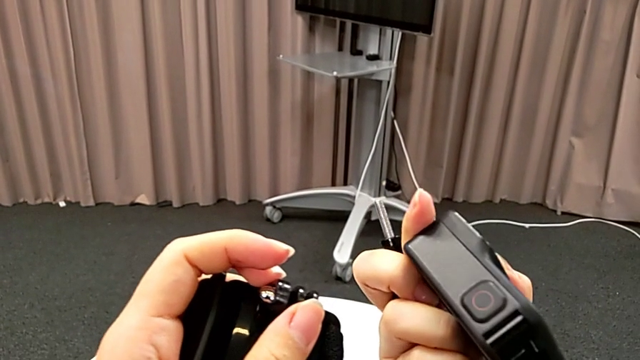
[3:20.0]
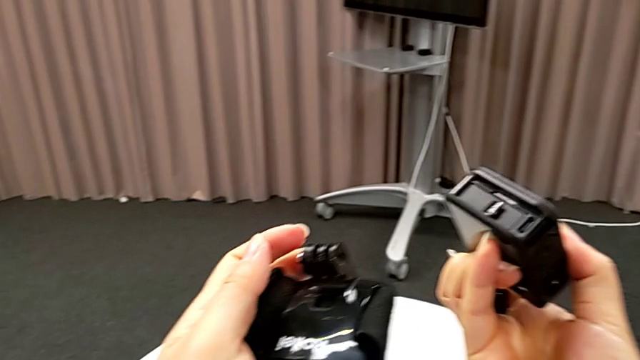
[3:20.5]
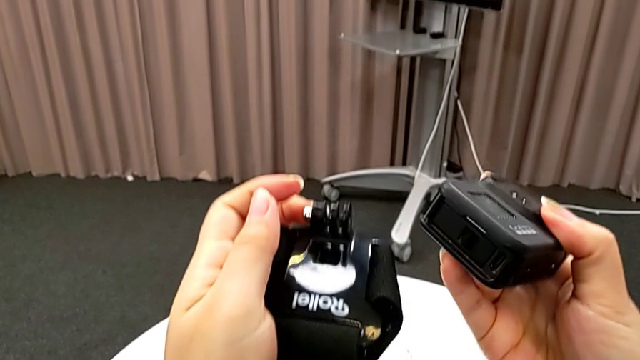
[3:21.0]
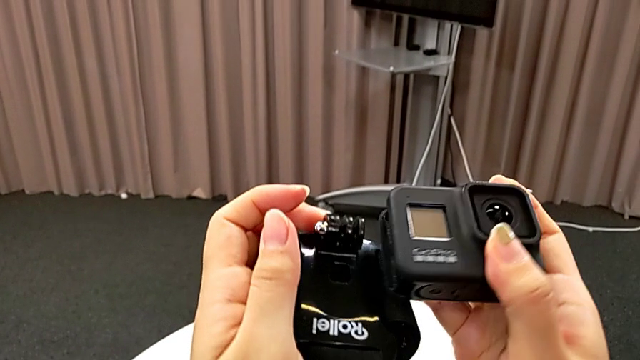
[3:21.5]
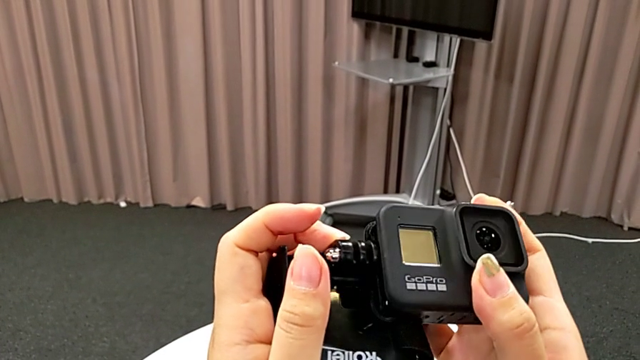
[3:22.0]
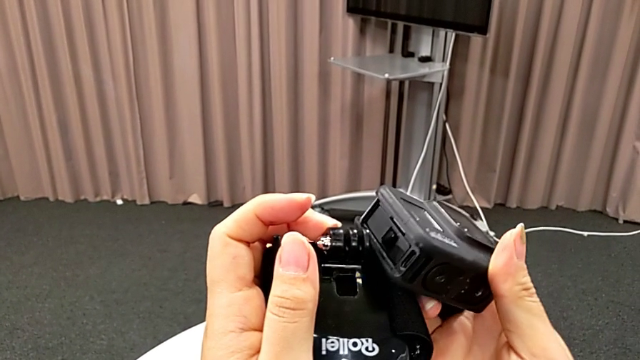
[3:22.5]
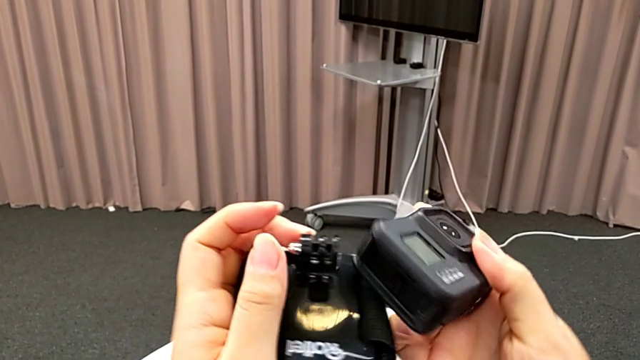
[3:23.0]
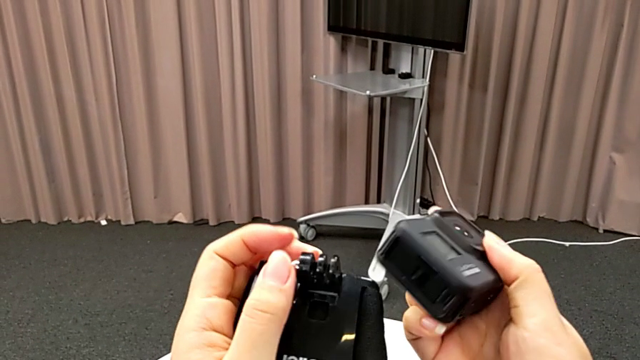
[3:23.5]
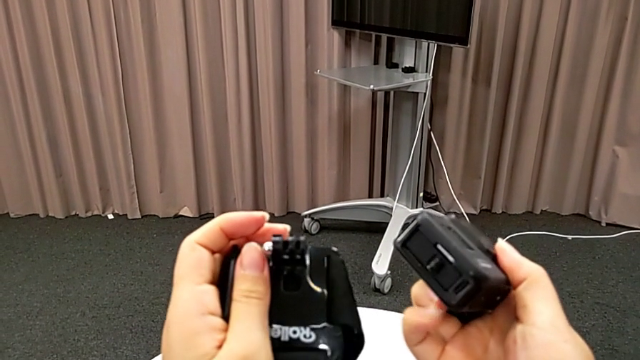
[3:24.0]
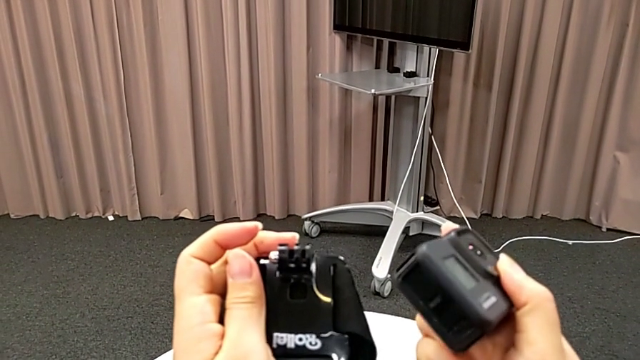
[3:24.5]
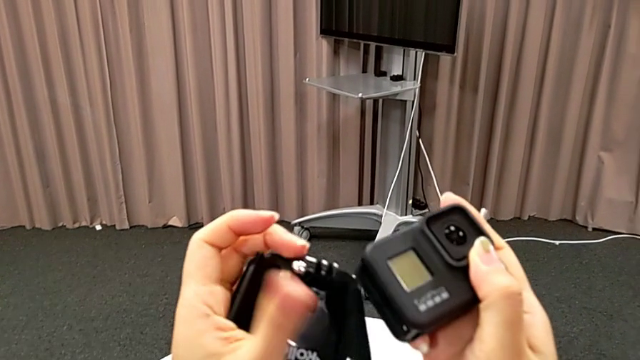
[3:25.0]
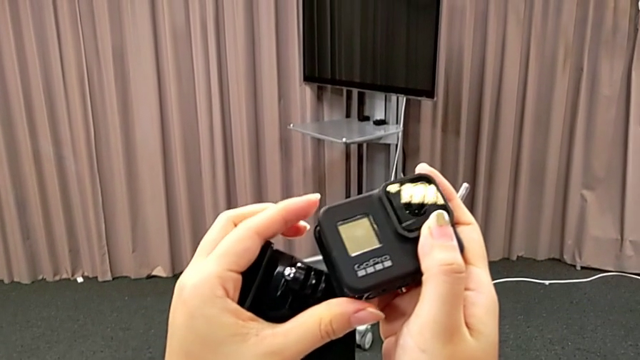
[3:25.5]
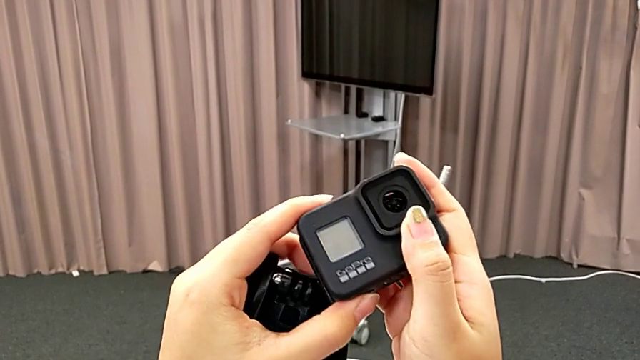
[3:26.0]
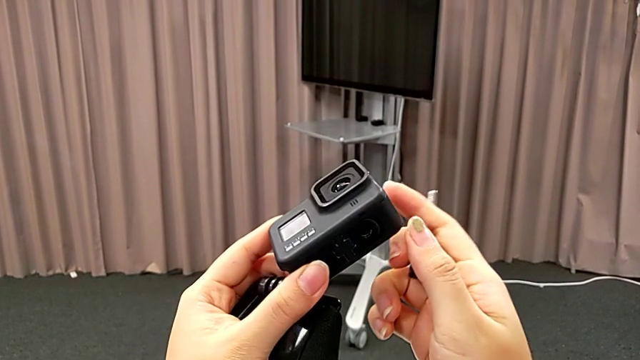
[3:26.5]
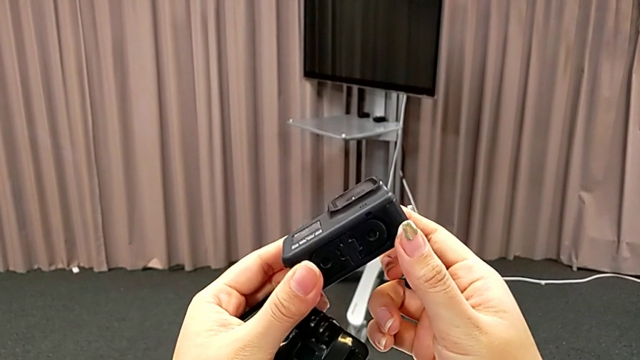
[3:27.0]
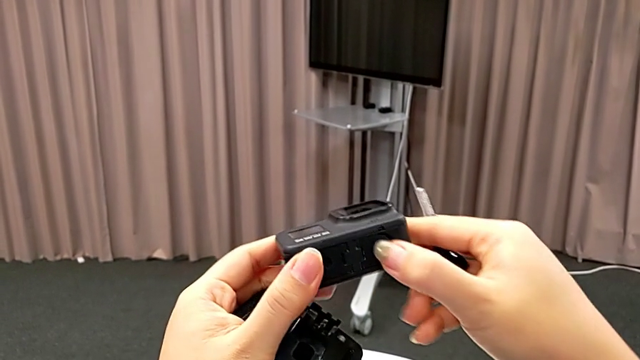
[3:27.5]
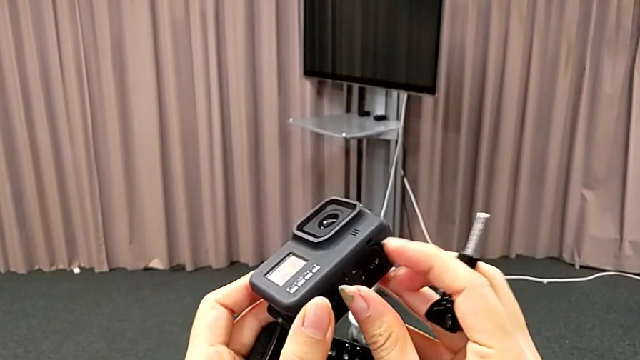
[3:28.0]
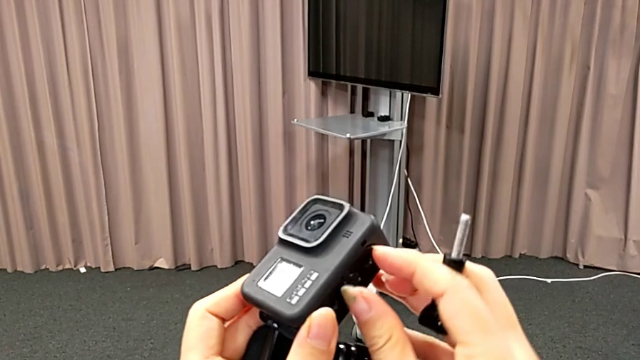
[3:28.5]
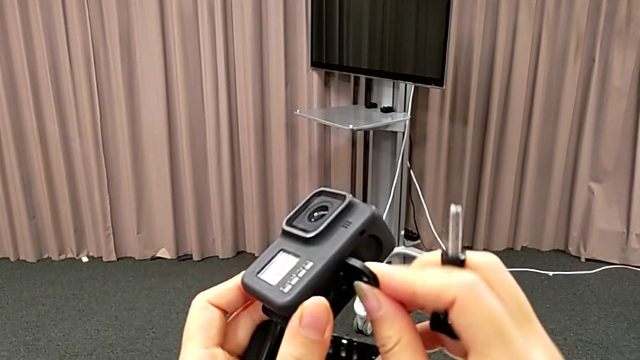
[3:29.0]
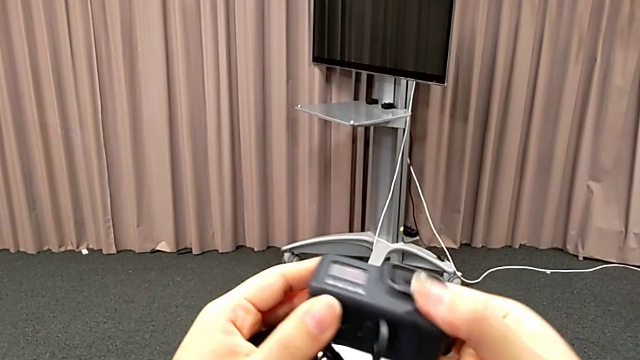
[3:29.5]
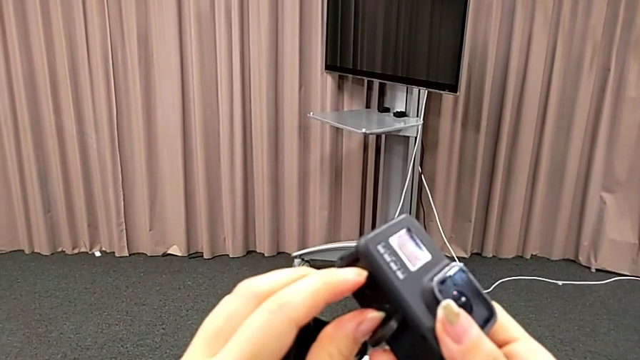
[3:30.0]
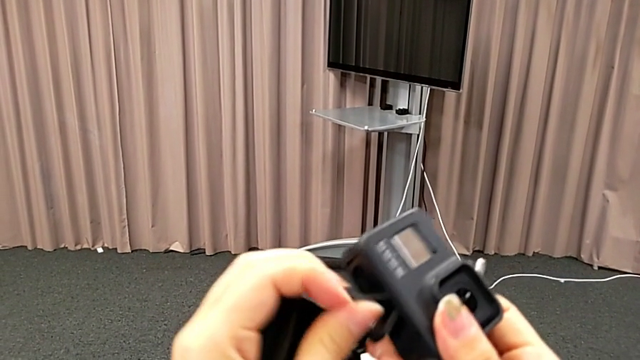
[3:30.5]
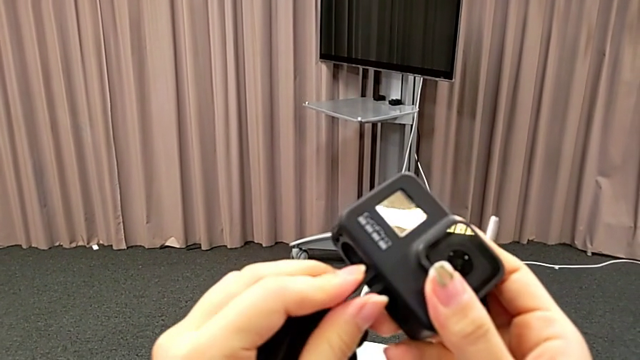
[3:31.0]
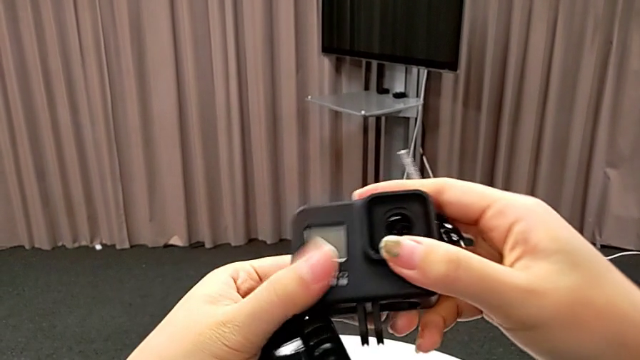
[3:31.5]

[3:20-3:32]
The camera wearer is inserting the GoPro into the strap. They wrongly place the GoPro, putting together the GoPro and the strap in the wrong way, and pull the mount tabs.

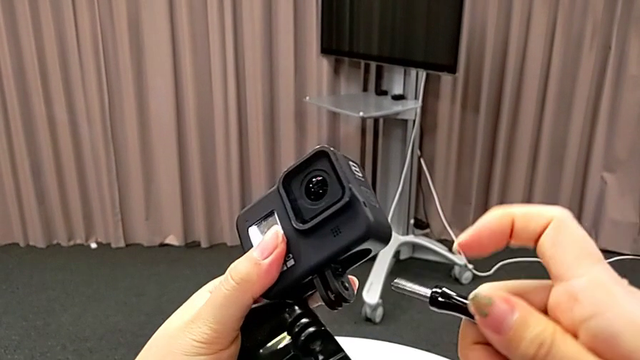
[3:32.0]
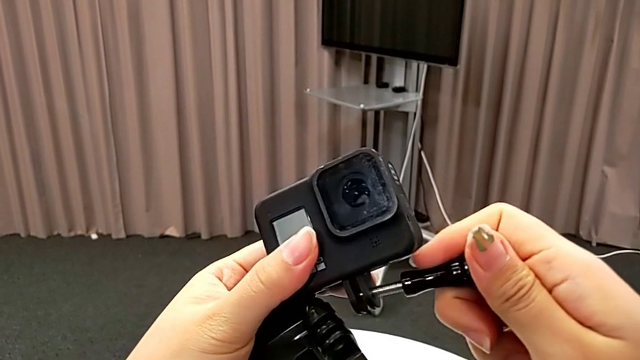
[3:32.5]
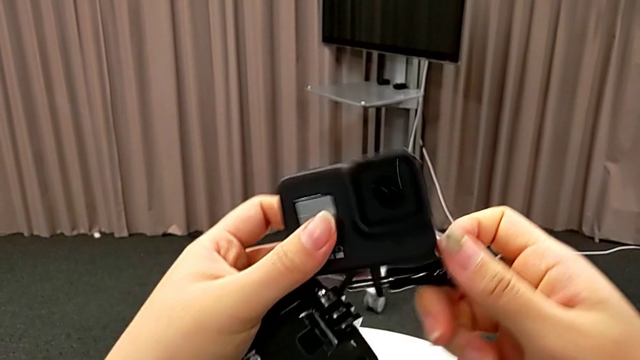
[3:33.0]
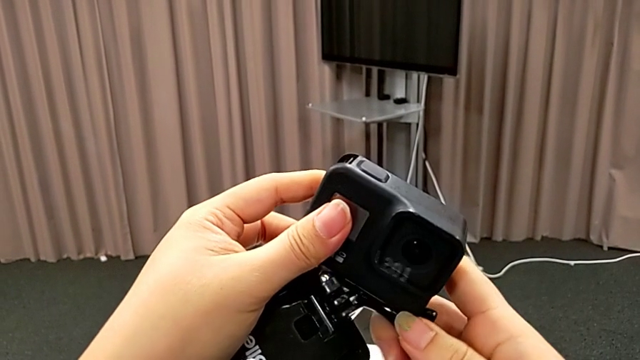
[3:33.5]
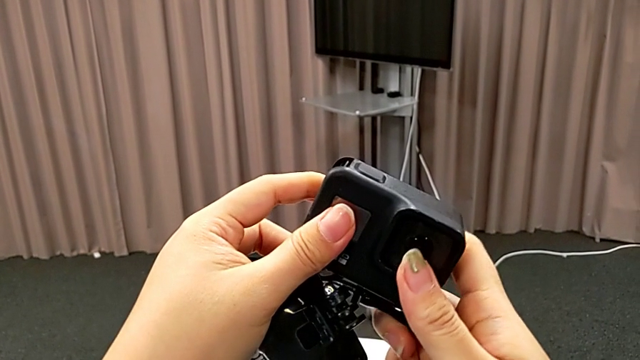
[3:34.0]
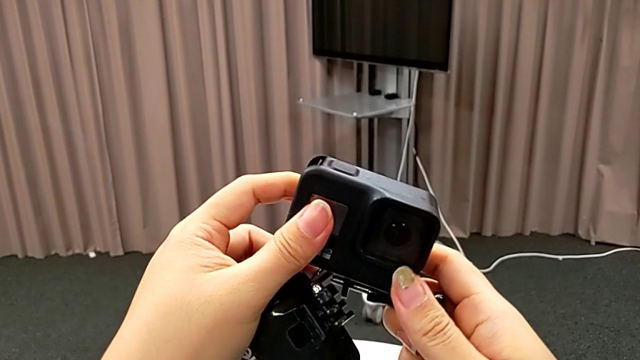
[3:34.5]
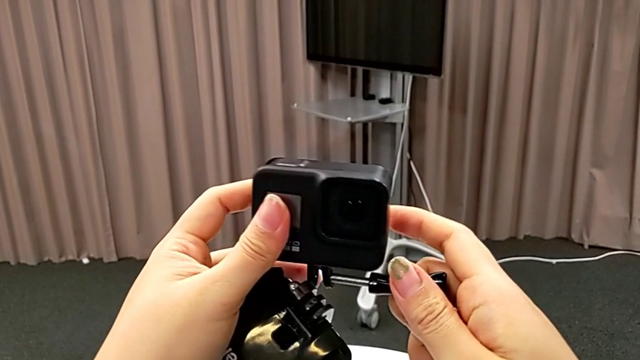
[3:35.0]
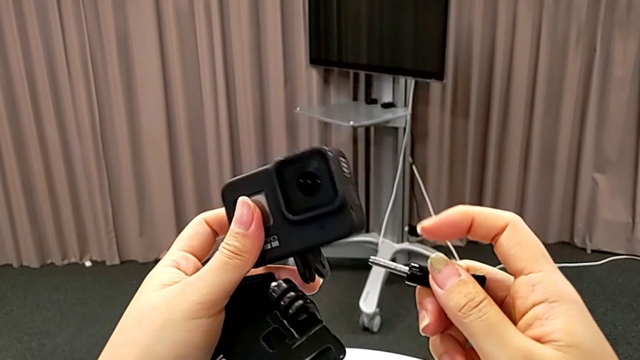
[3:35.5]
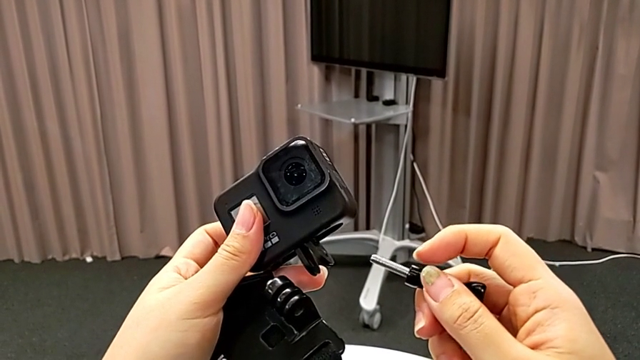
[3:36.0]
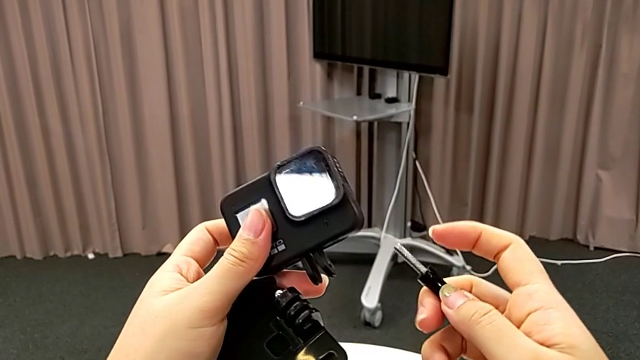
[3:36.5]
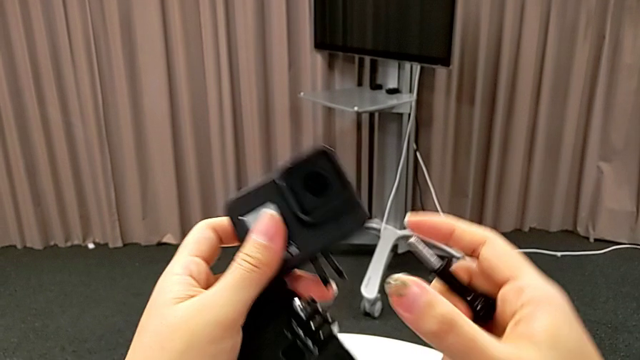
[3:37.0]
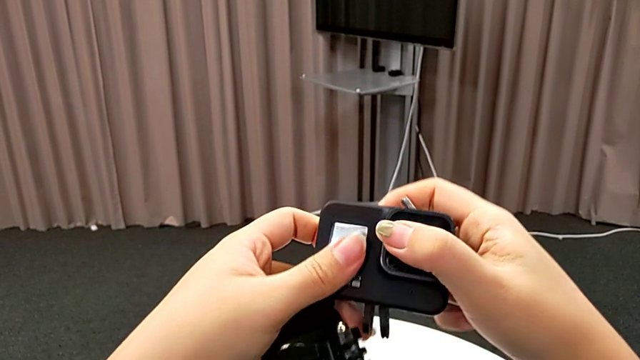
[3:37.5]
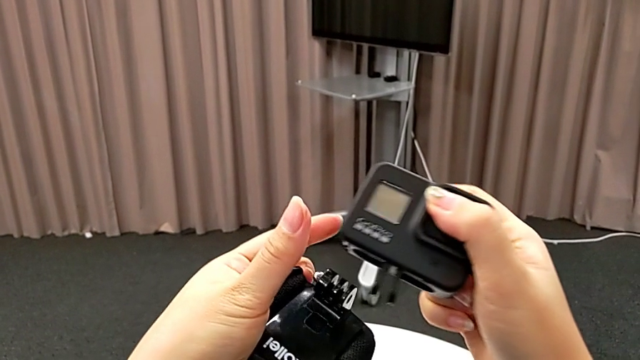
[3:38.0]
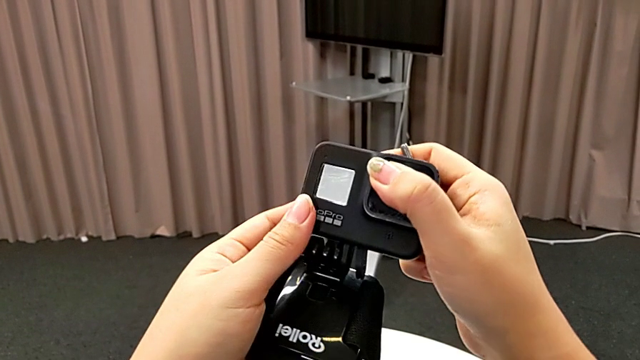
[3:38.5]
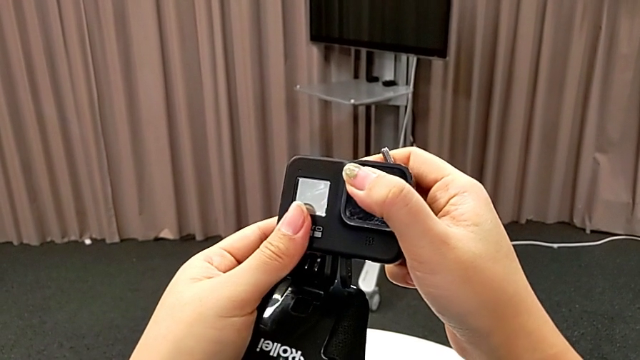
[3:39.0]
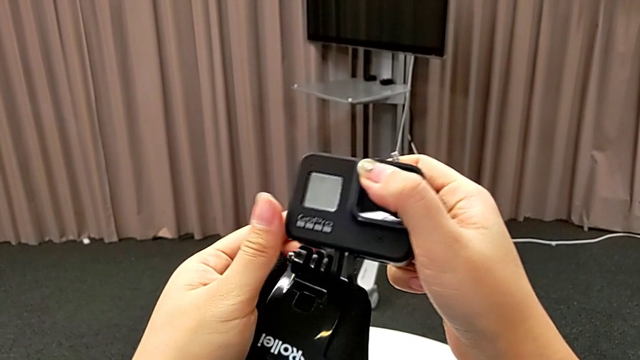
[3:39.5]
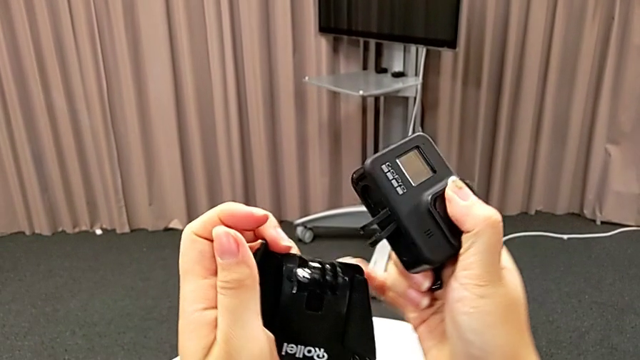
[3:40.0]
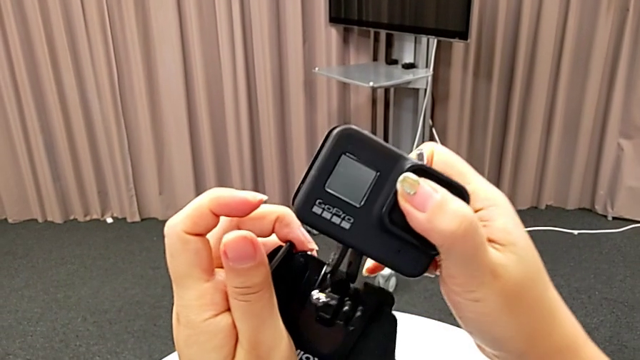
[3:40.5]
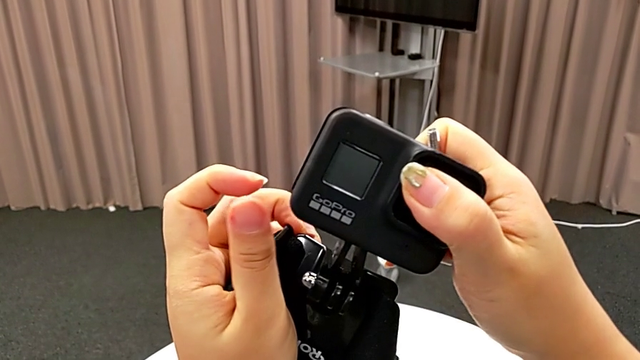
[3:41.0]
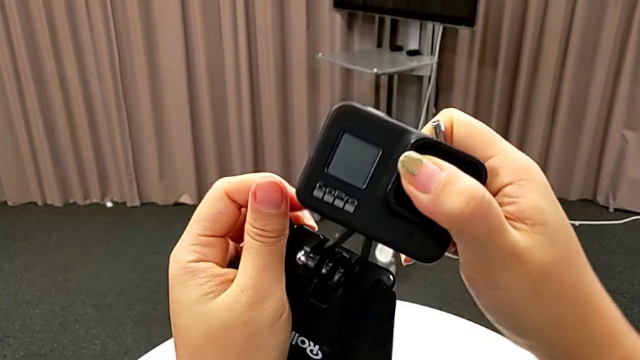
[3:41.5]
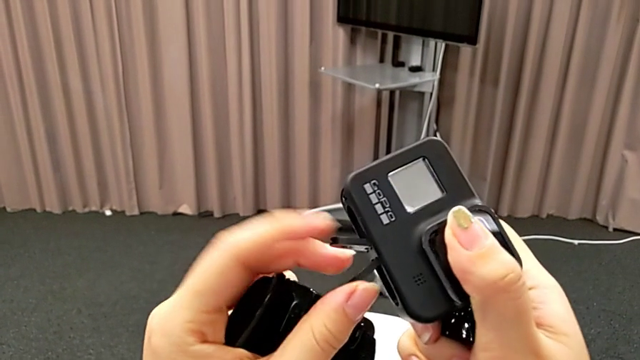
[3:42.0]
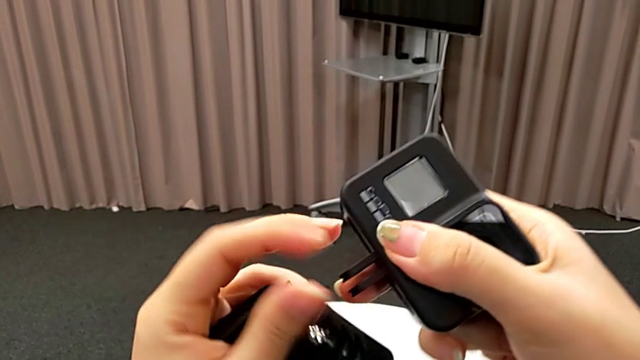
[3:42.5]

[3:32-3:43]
The camera wearer is inserting the GoPro into the strap. They wrongly insert the screw only on the folding fingers, withdraw it and turn the GoPro.
